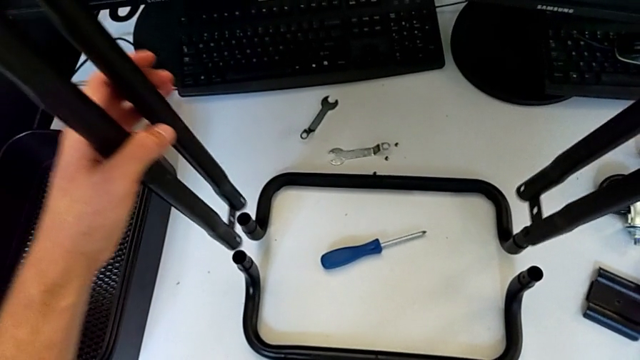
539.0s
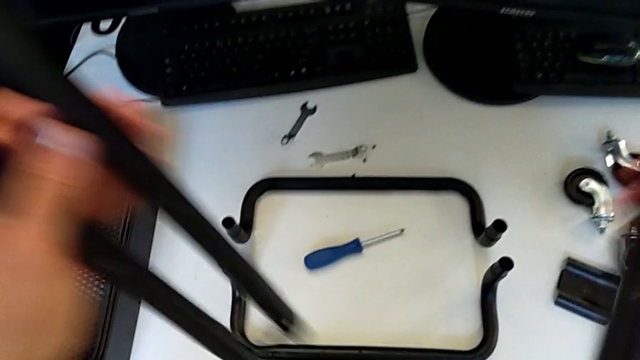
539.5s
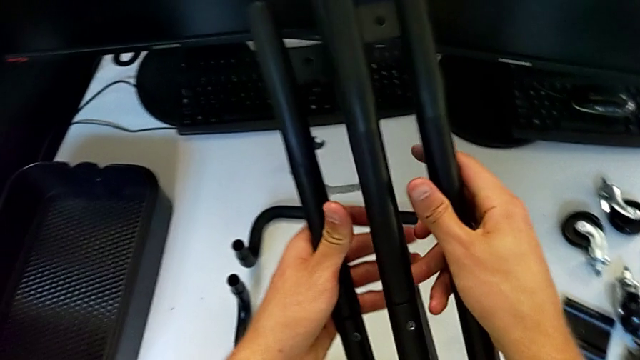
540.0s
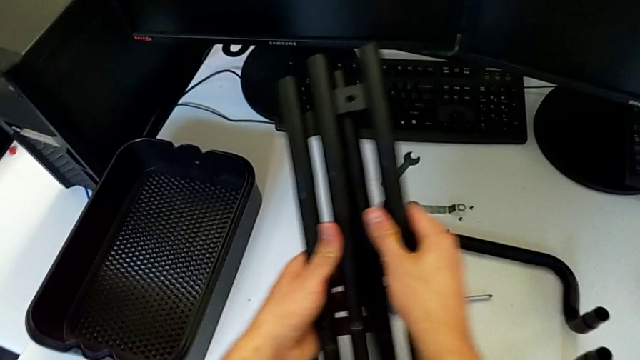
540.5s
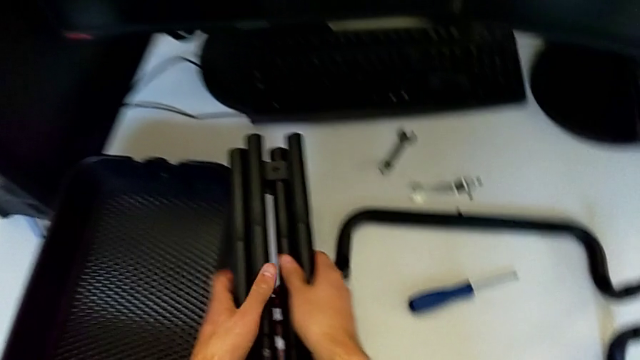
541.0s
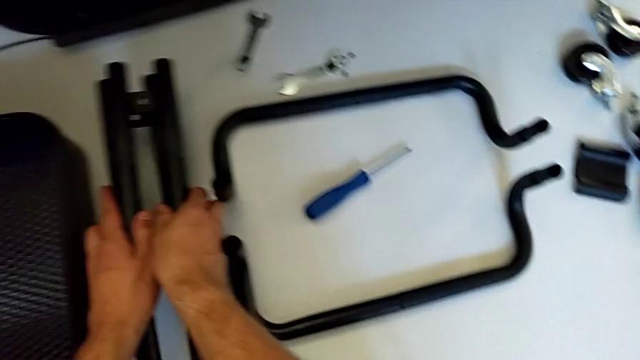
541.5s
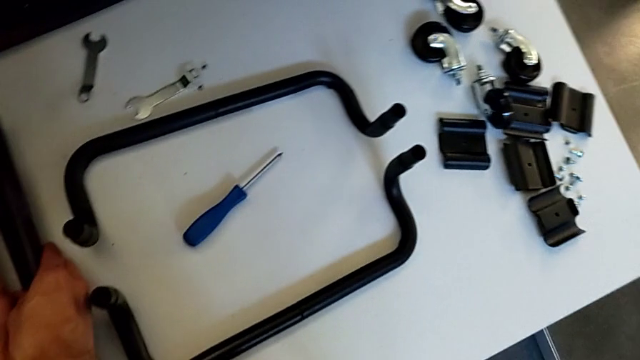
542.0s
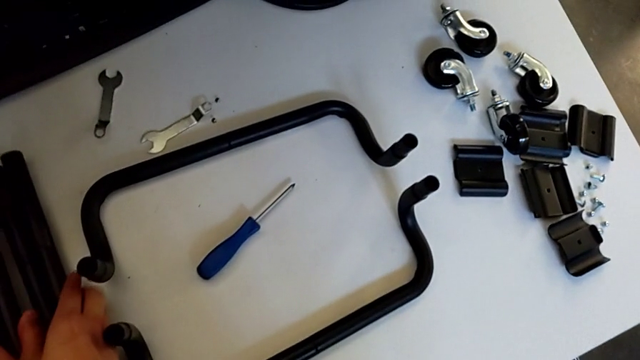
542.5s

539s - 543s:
The camera wearer is disassembling the black side bars. They place the half frame.

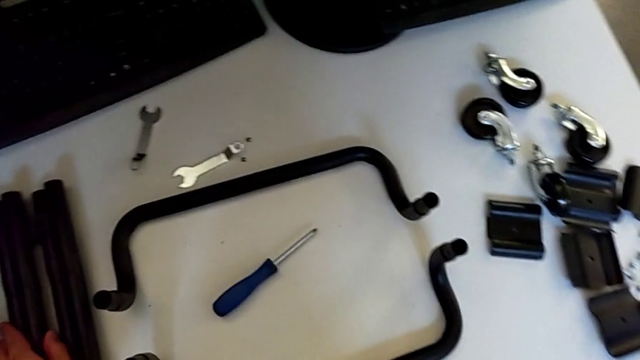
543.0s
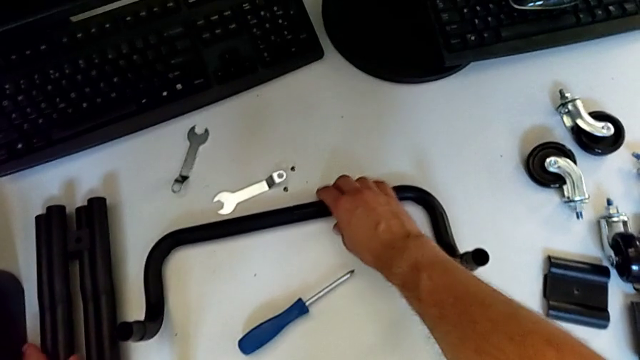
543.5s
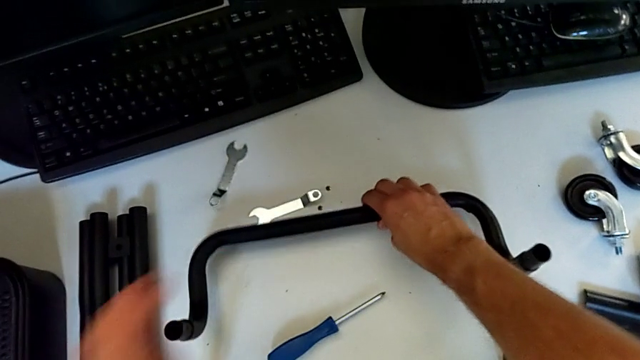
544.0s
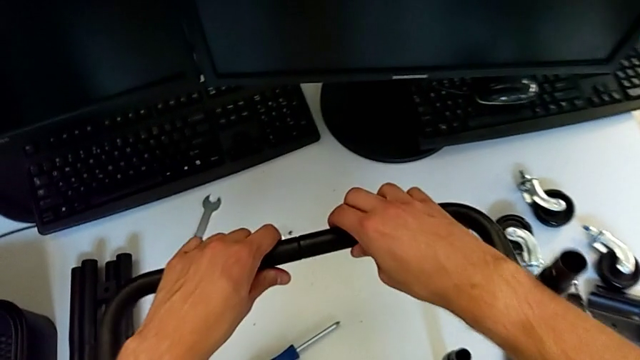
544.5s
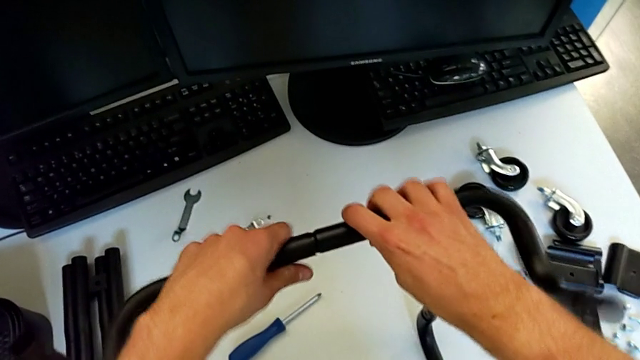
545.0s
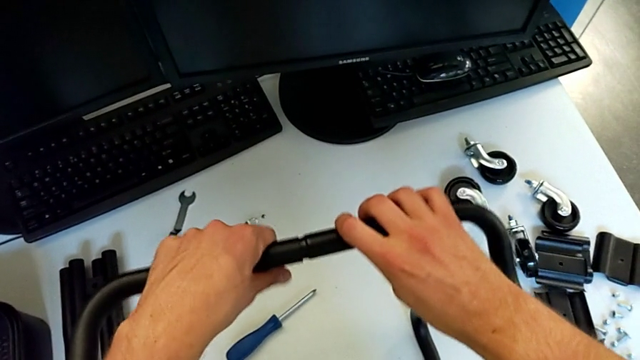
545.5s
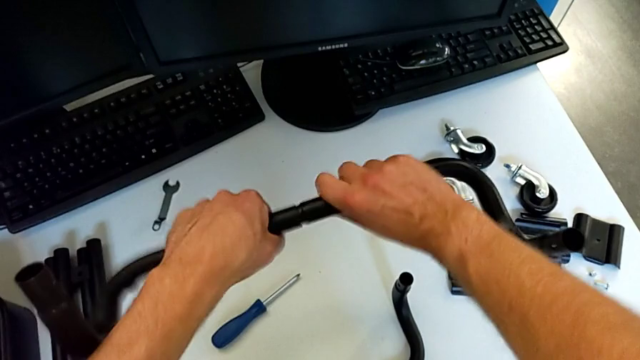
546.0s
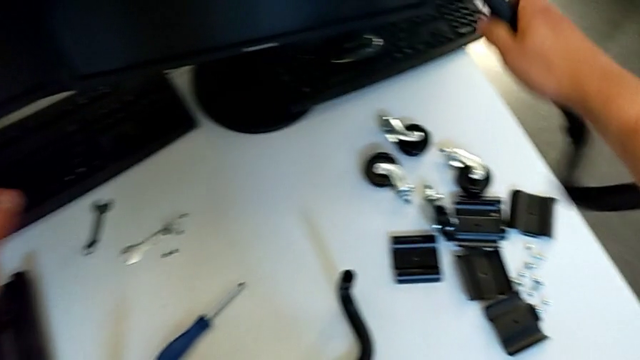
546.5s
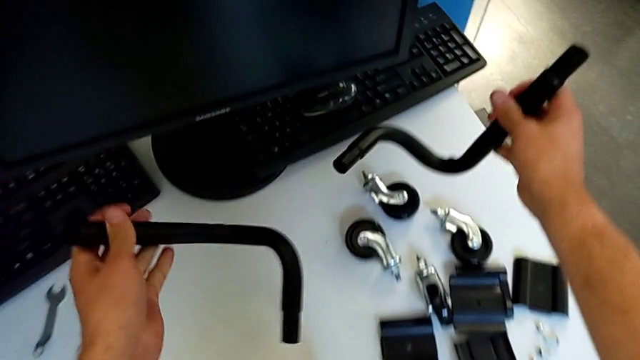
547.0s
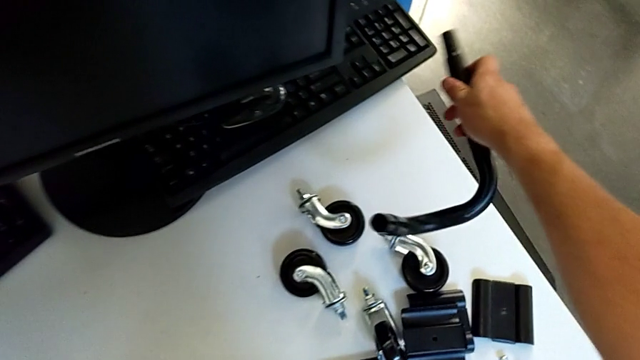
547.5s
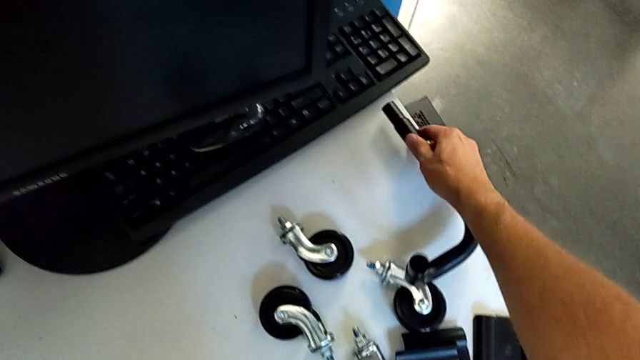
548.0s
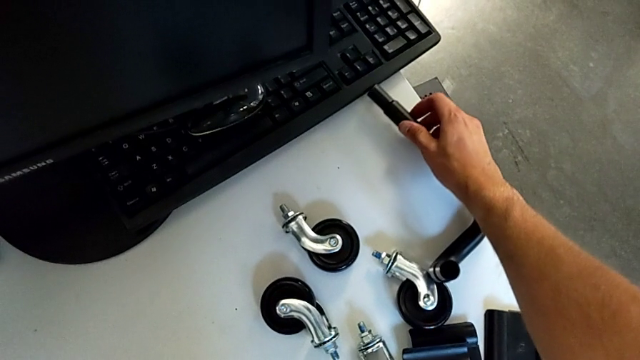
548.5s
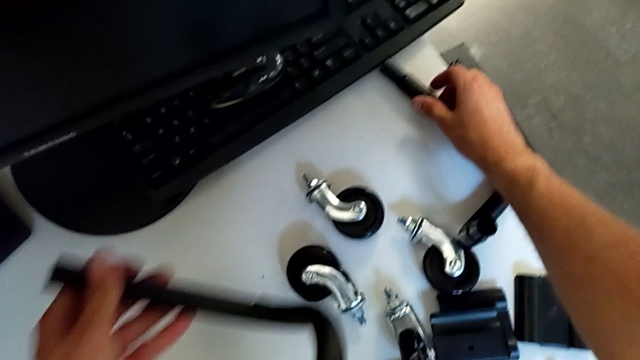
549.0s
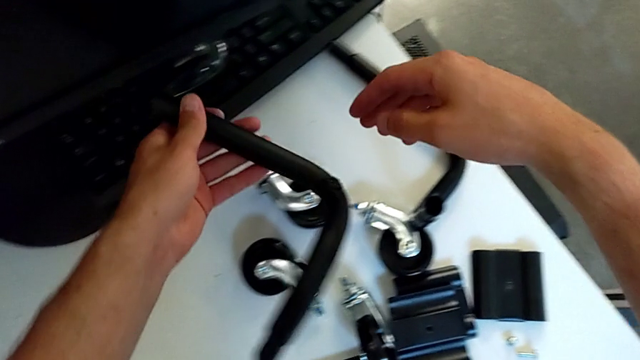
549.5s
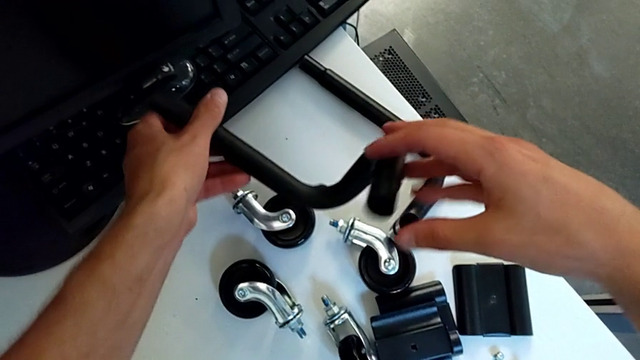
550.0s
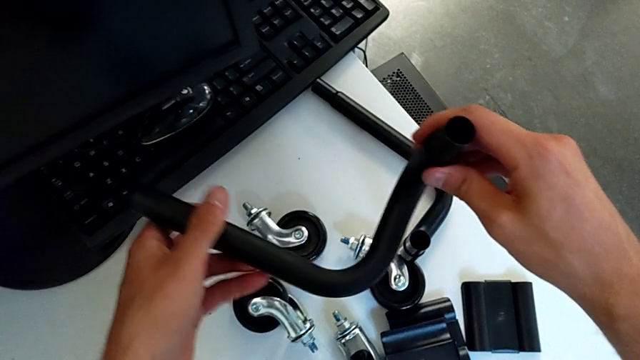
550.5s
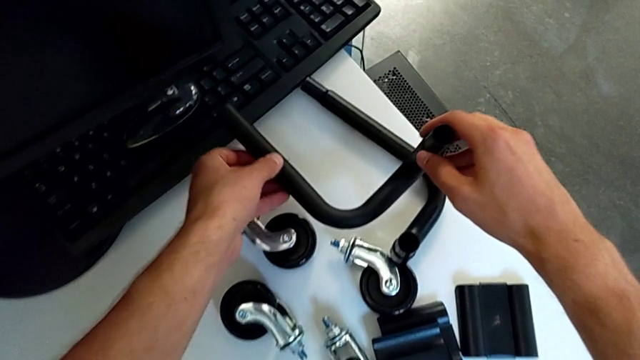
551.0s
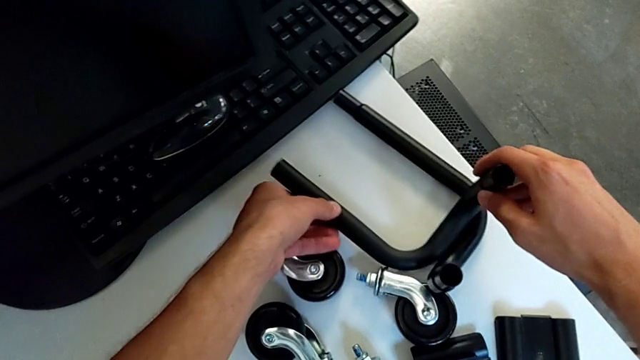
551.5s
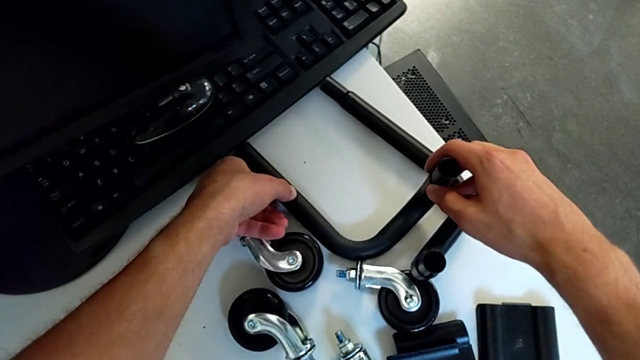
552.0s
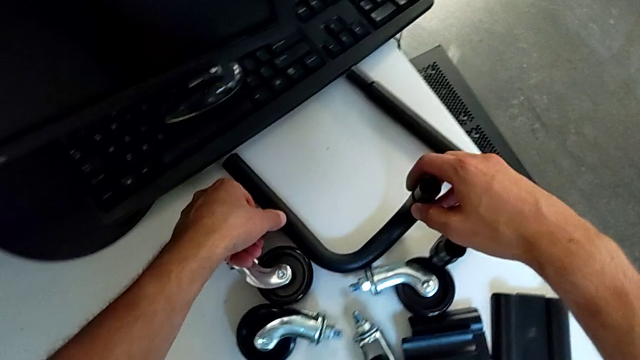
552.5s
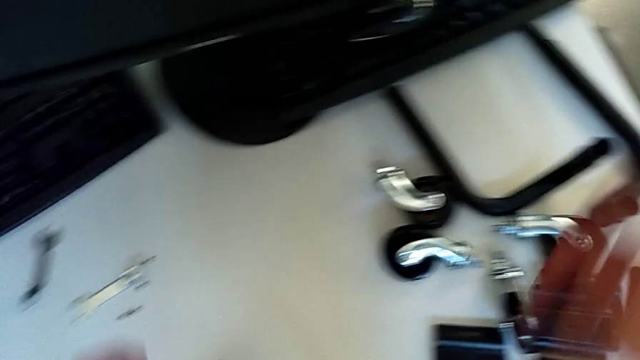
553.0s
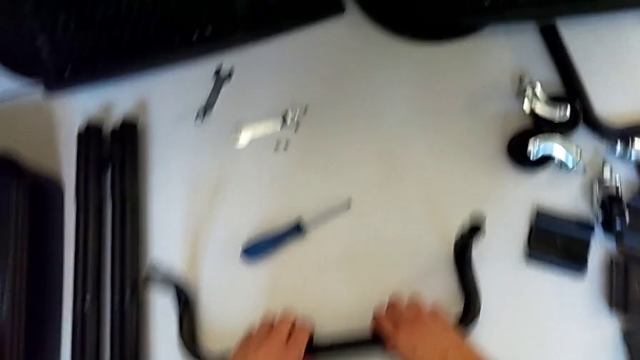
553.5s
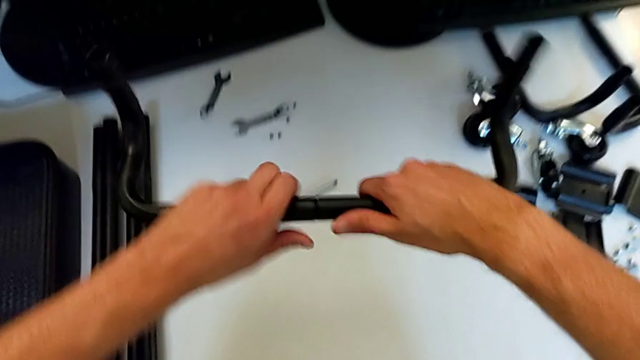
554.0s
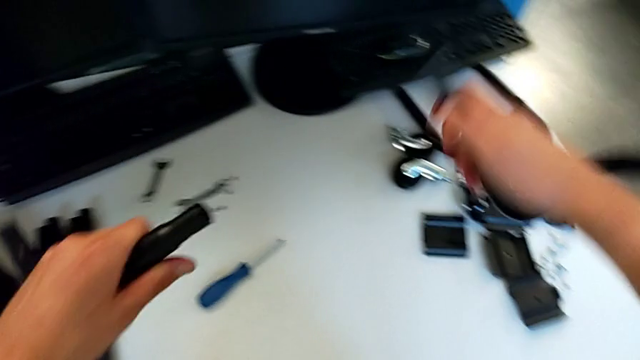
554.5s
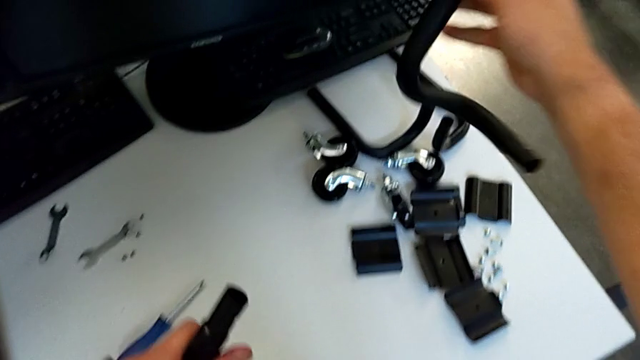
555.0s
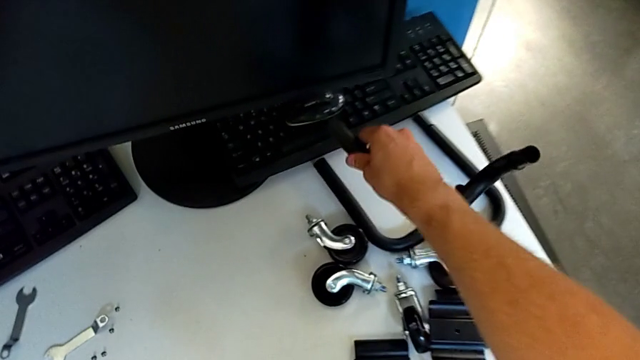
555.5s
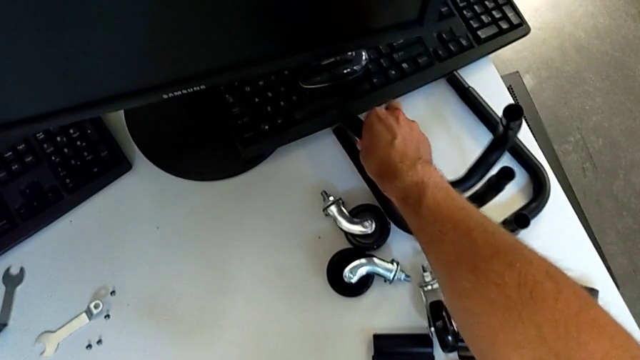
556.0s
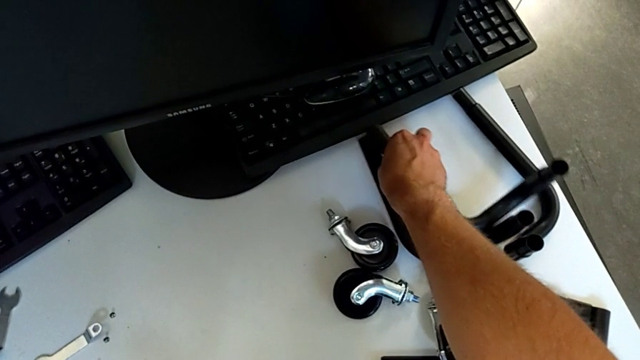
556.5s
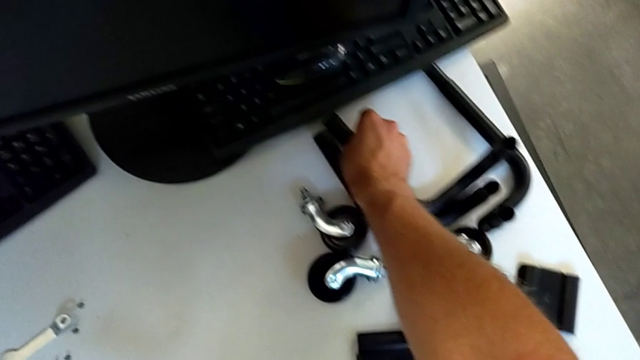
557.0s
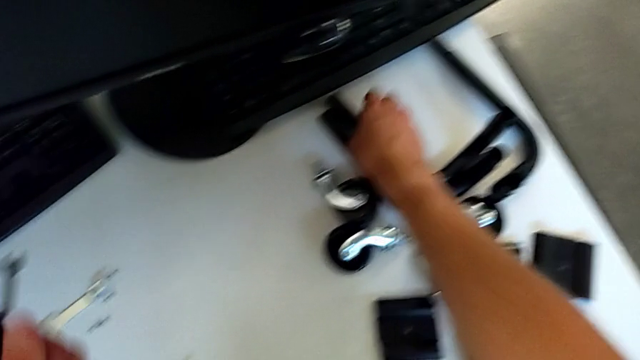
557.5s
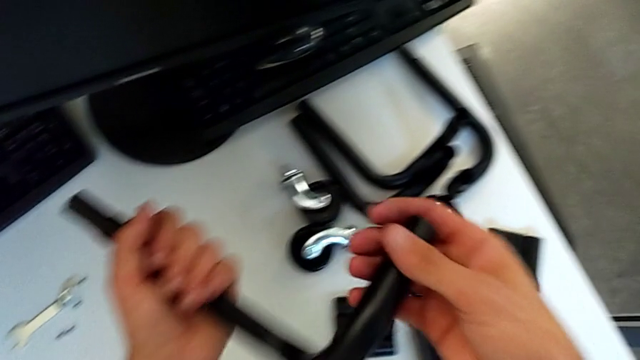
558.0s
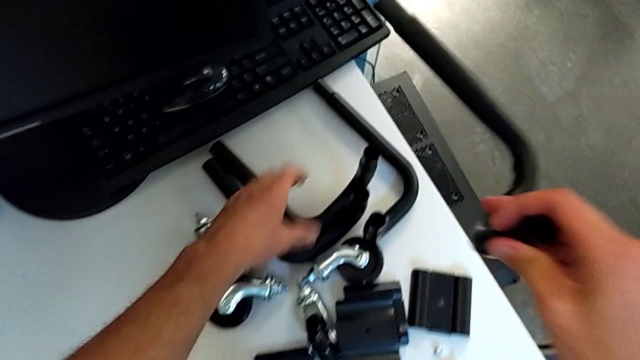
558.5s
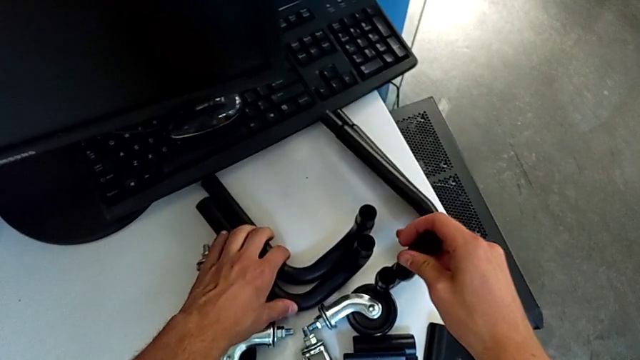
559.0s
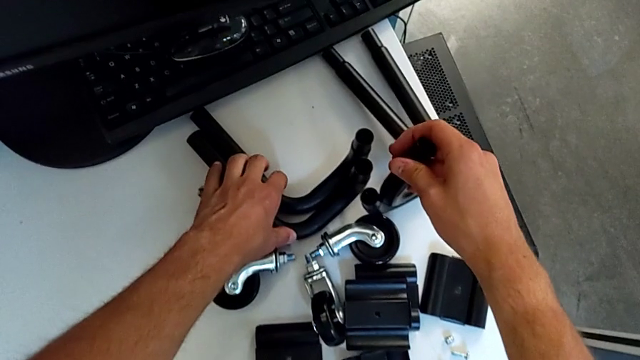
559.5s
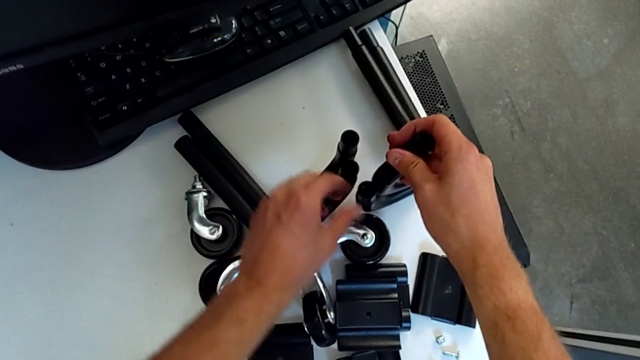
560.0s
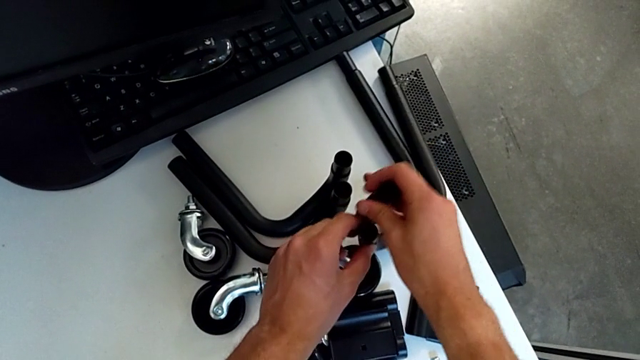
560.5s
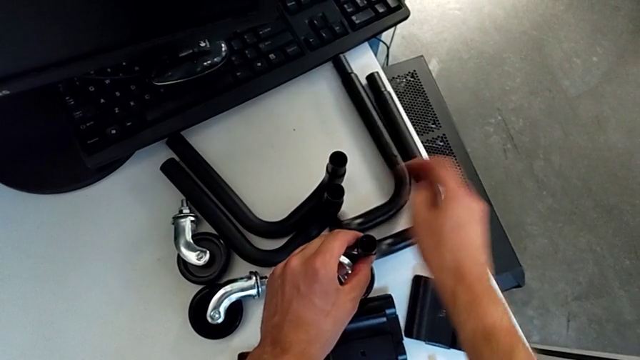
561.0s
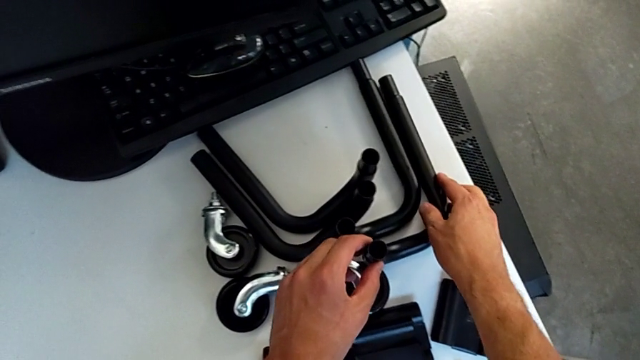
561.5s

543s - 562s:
The camera wearer disassembles the black base frame. They grab the half frame, disassemble the leg, place it, grab the half frame, disassemble the leg and place it.
